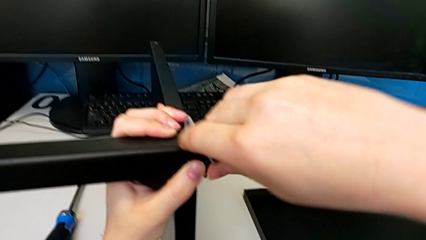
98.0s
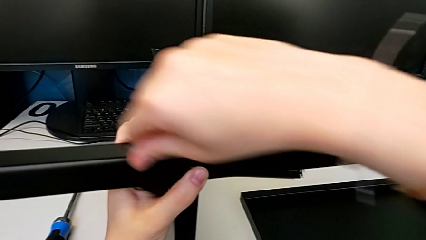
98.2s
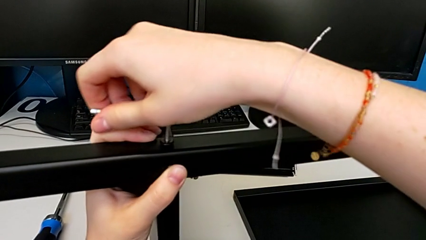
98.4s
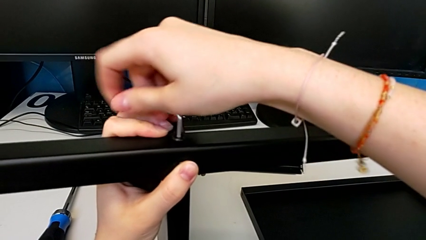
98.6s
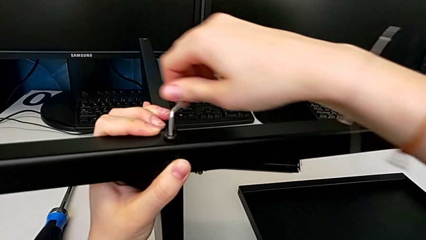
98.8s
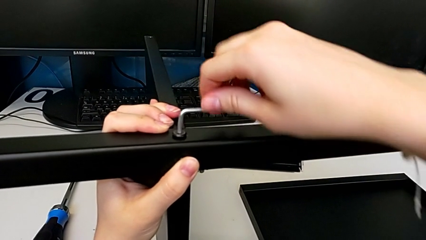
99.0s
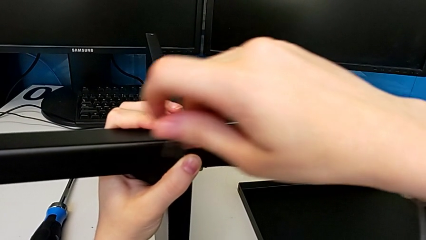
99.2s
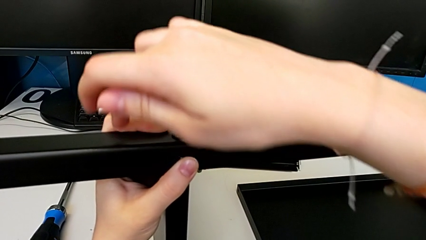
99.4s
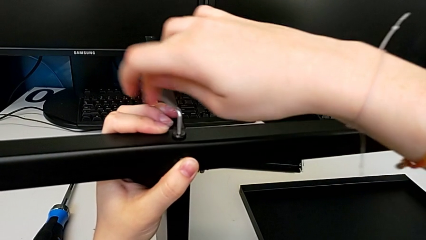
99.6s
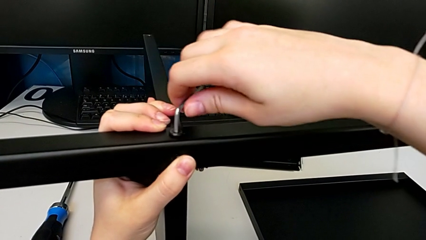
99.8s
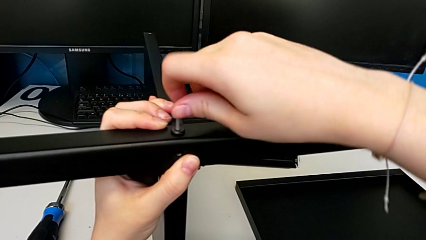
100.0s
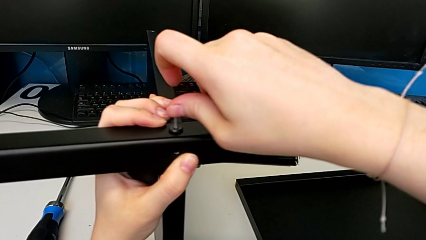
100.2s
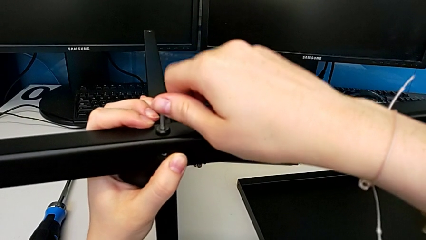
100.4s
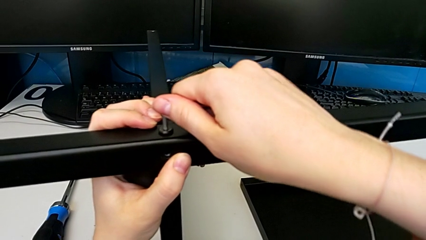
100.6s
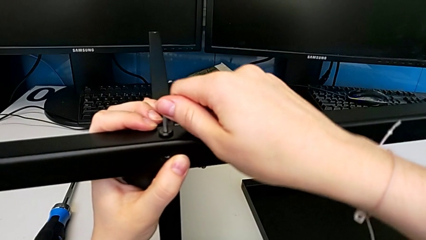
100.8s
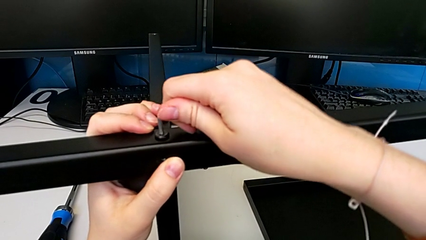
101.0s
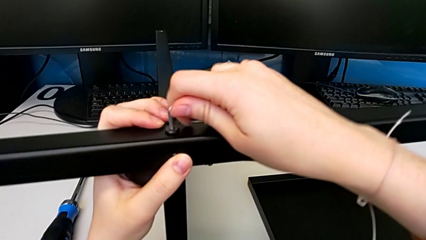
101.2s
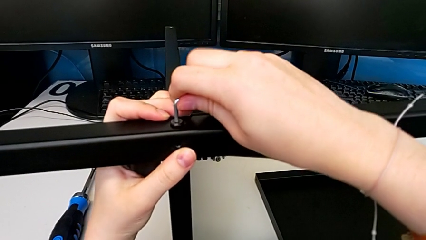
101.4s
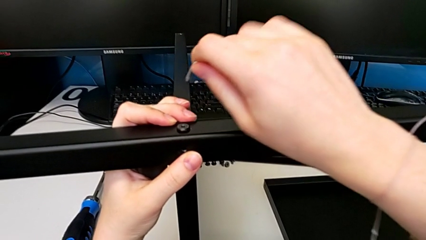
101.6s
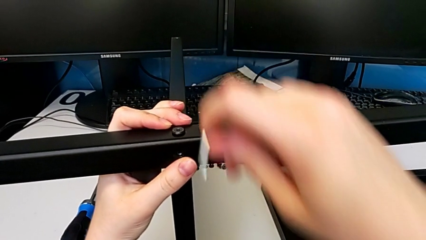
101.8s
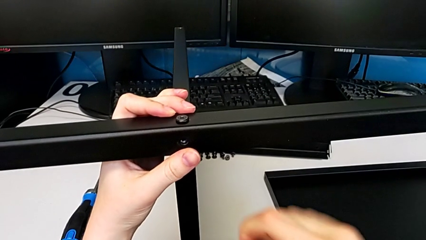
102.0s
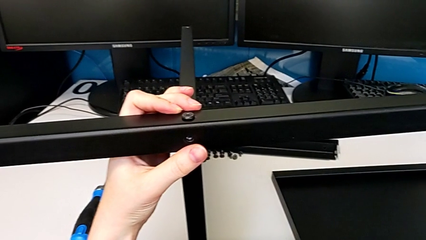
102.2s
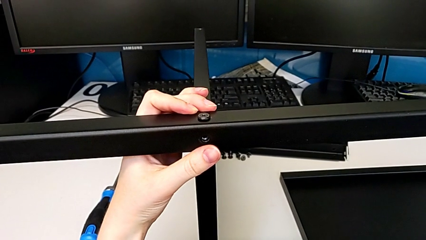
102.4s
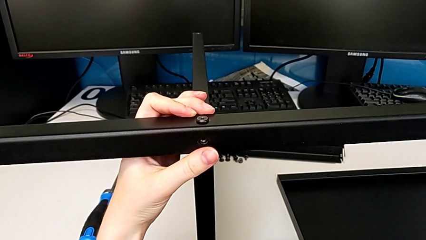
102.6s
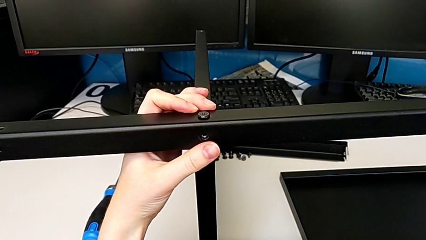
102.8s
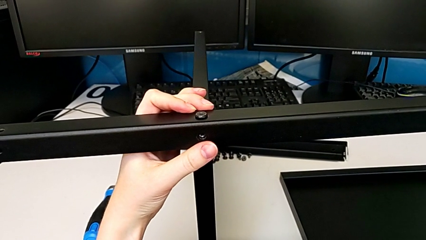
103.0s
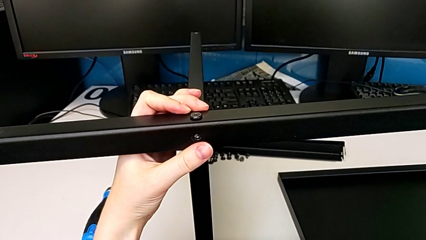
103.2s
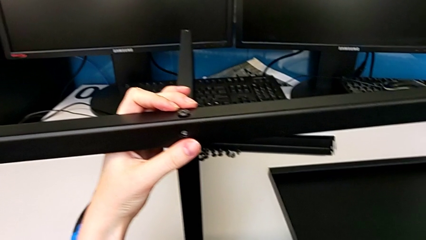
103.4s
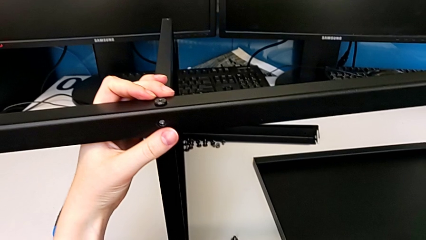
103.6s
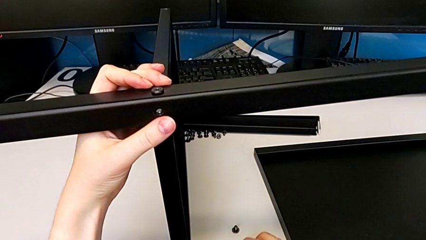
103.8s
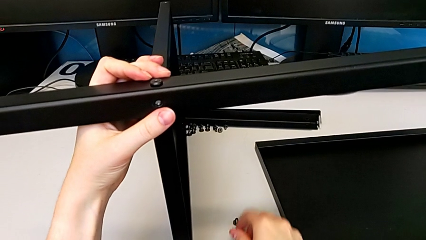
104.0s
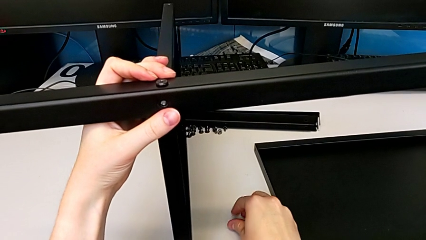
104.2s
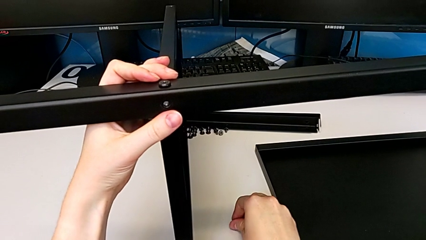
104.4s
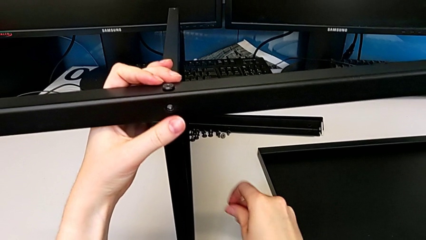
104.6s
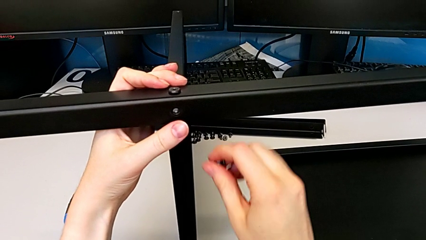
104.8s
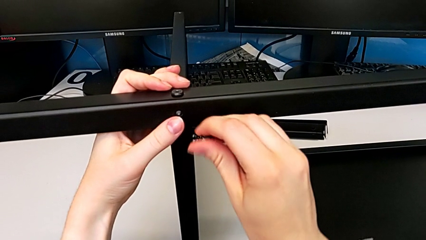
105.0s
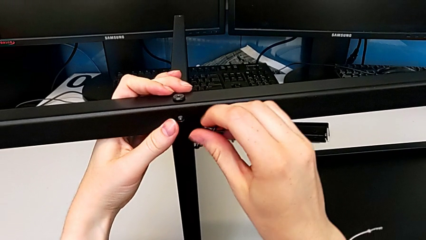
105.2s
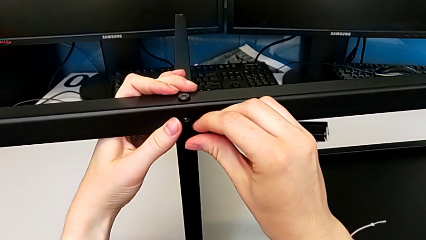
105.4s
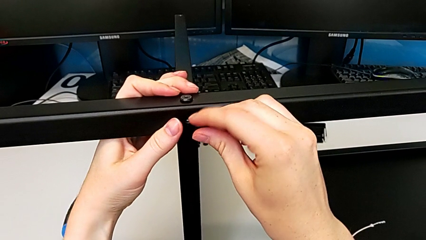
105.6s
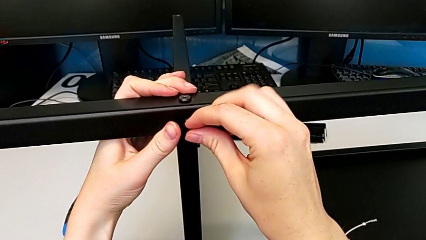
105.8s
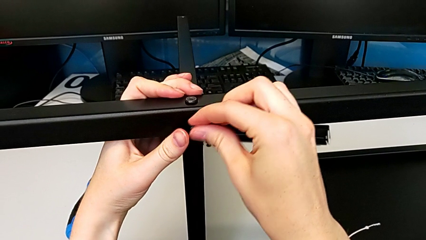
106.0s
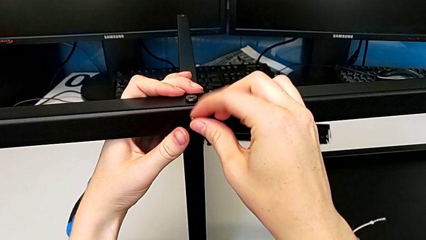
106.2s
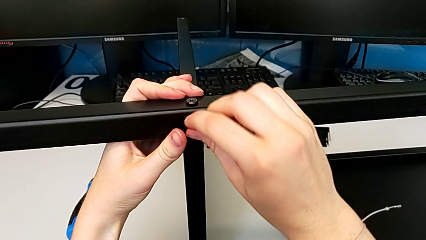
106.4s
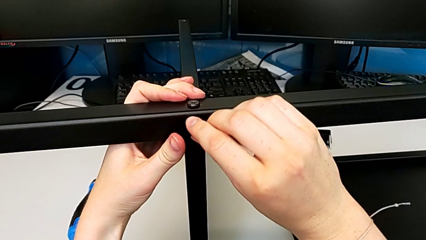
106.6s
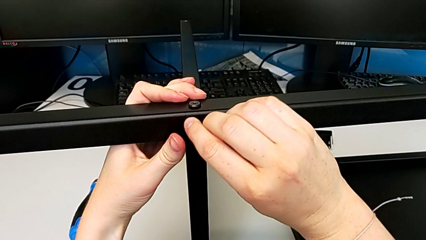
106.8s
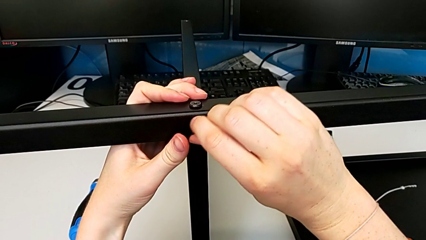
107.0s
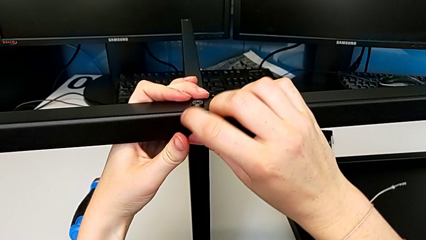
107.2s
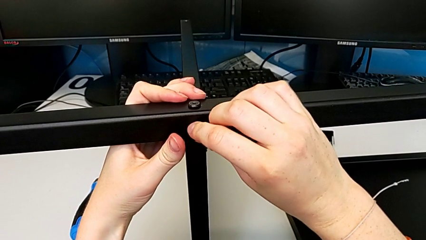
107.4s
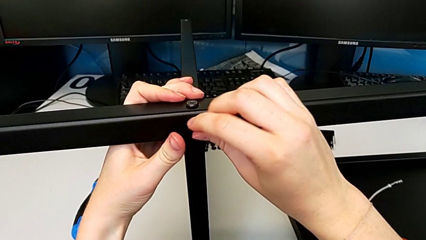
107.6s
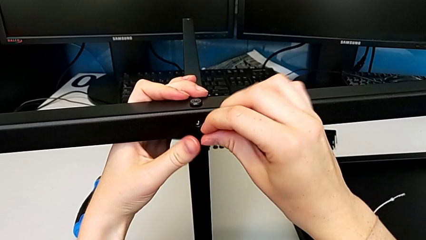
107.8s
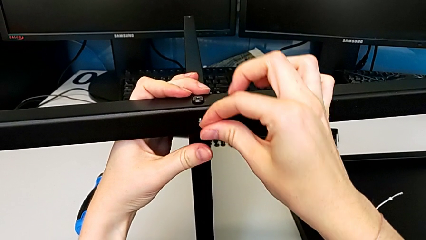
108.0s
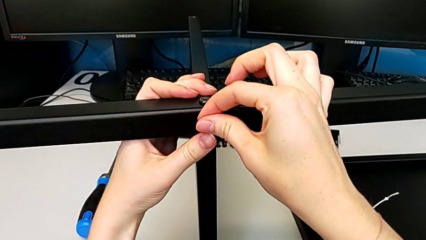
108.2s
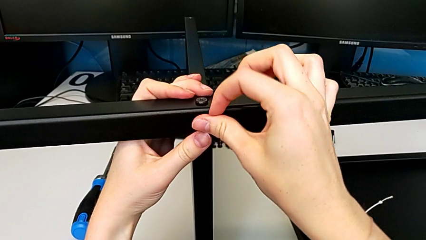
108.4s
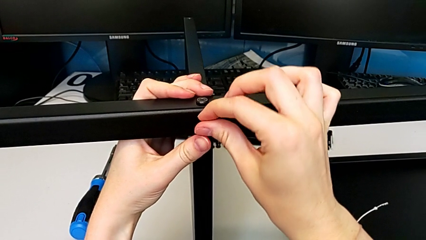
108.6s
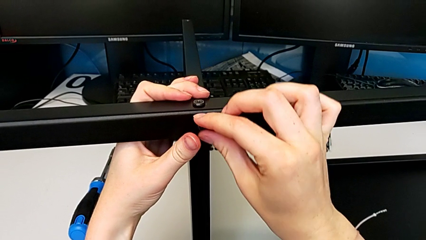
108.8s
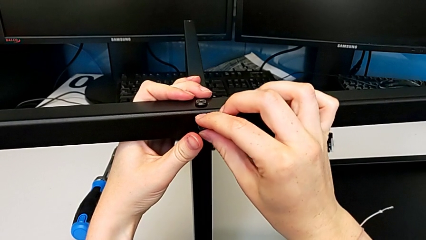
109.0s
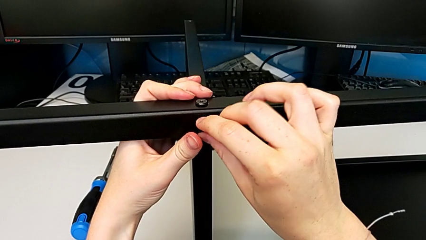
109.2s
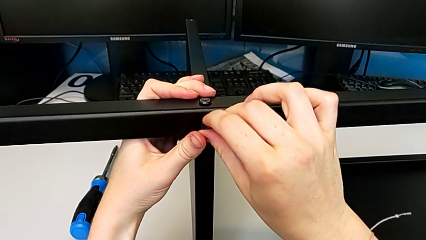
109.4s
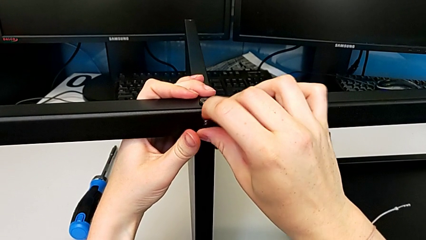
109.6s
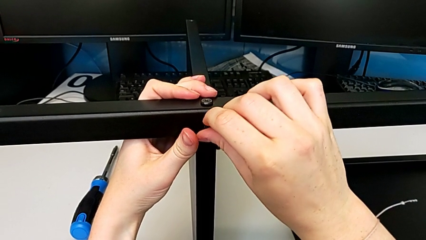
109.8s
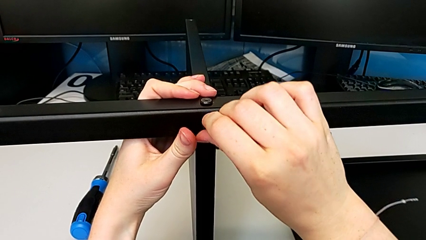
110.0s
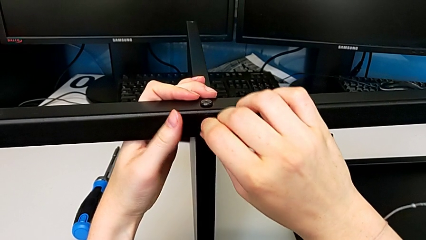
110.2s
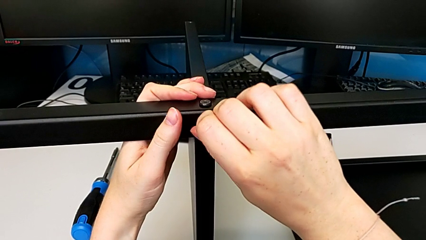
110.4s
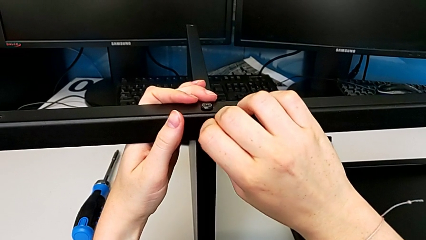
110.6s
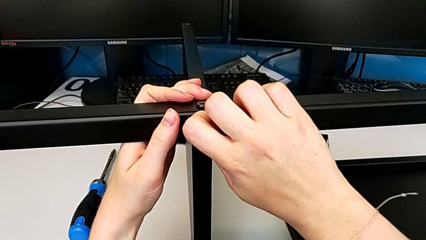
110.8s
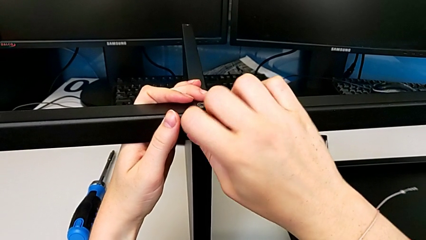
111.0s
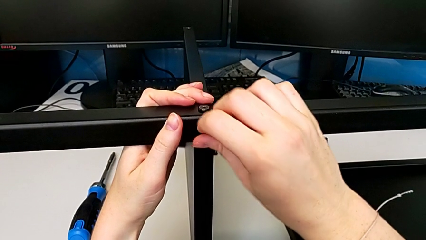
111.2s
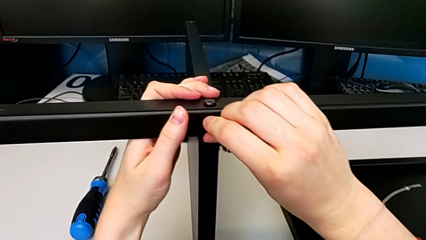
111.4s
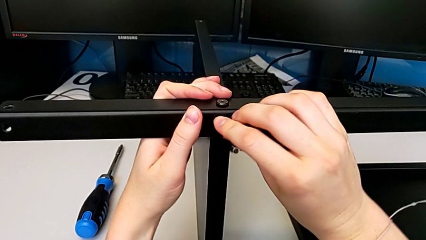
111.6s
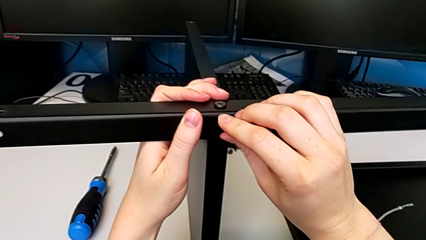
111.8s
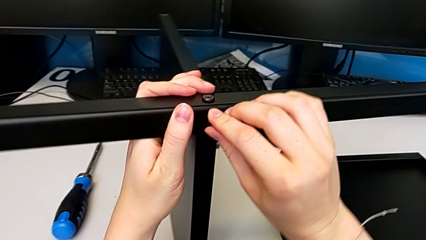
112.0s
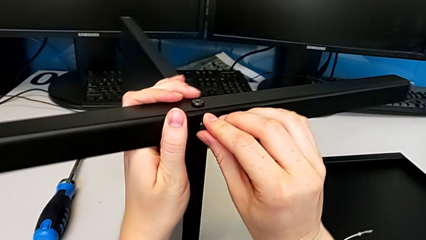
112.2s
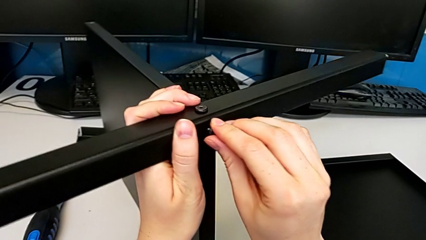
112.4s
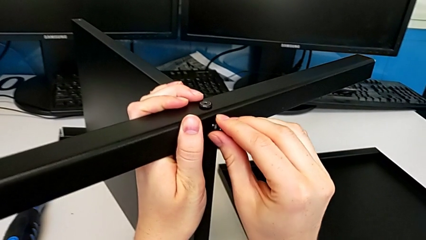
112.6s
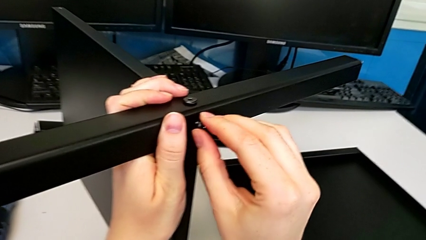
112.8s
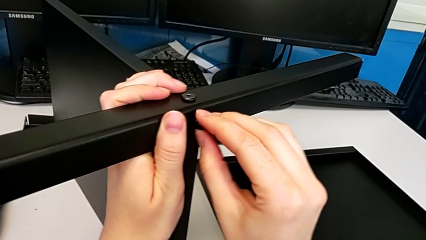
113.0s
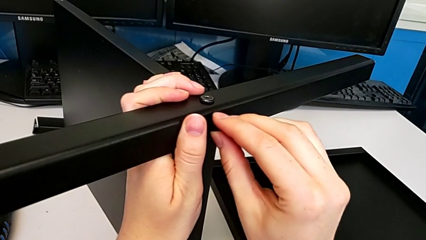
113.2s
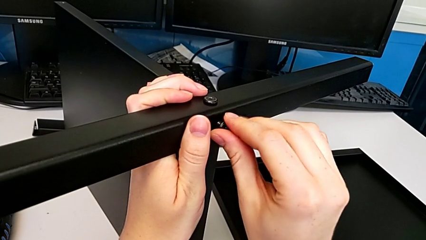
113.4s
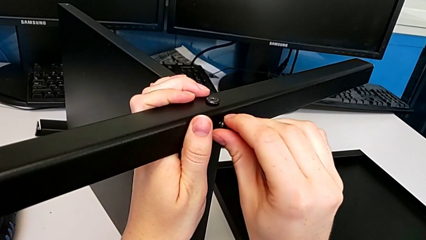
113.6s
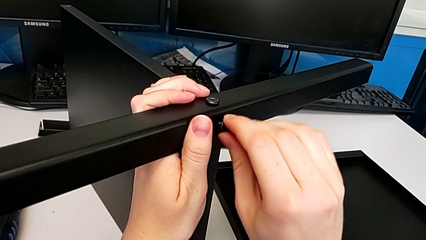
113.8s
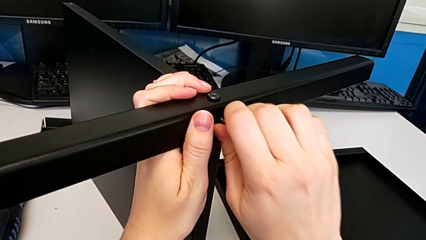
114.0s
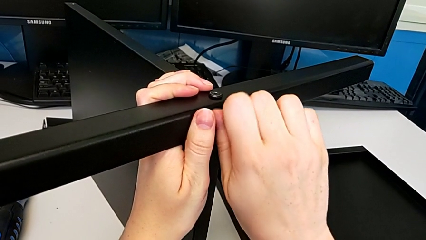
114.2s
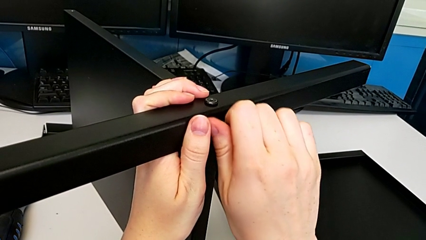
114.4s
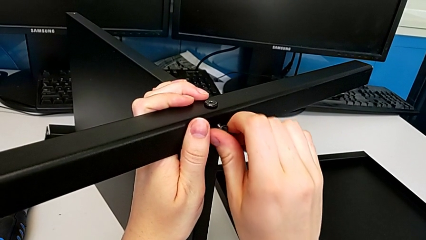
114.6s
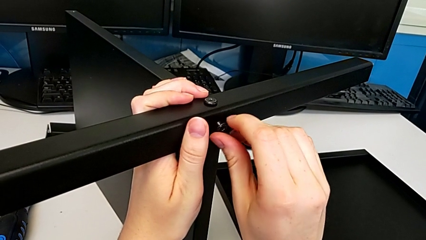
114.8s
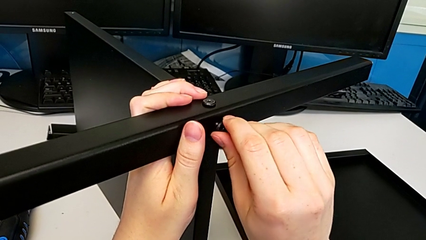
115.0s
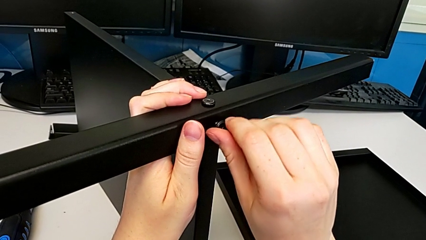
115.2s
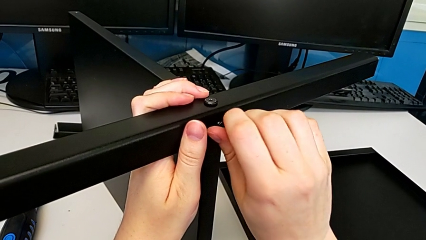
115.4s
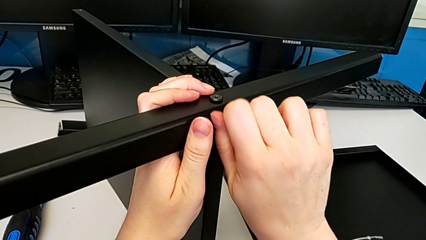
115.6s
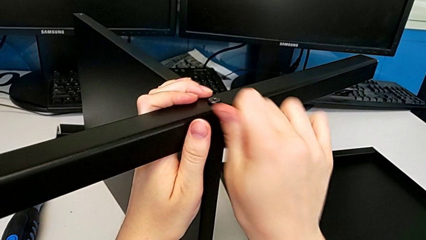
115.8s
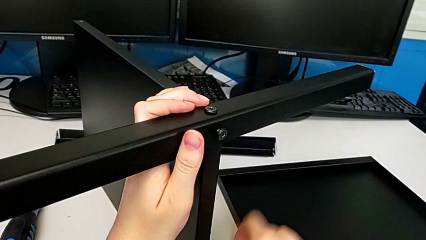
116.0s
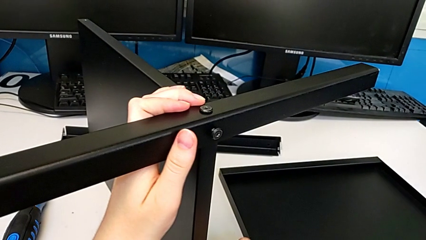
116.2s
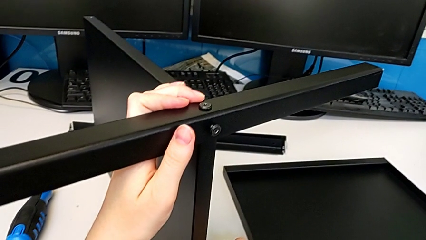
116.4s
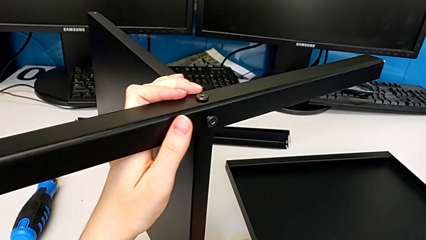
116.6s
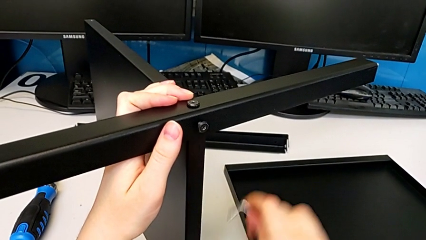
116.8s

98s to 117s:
The camera wearer is assembling the first leg to the middle shelf. They keep screwing the first hex socket head, grab the second hex socket head, insert it, screw it and grab the Allen wrench.
